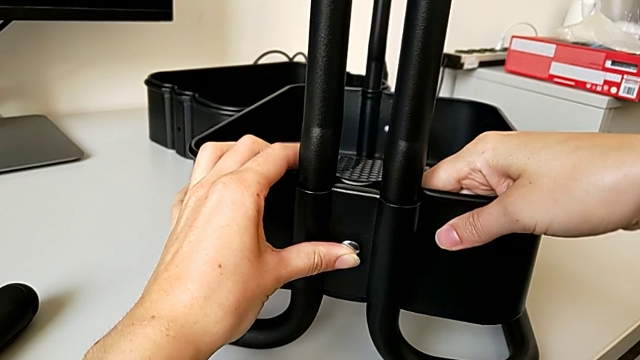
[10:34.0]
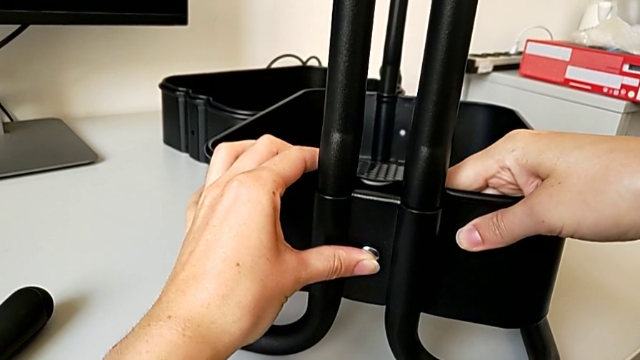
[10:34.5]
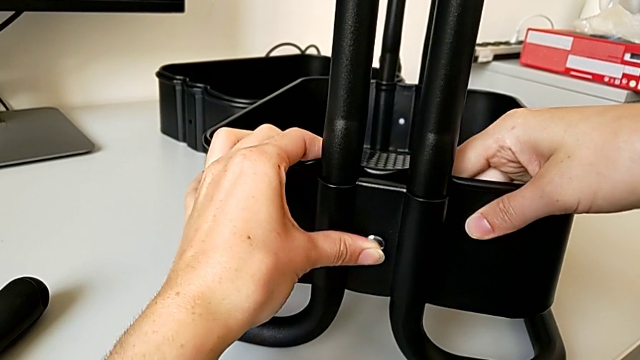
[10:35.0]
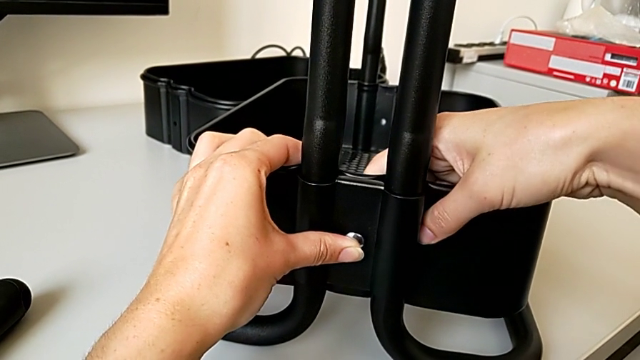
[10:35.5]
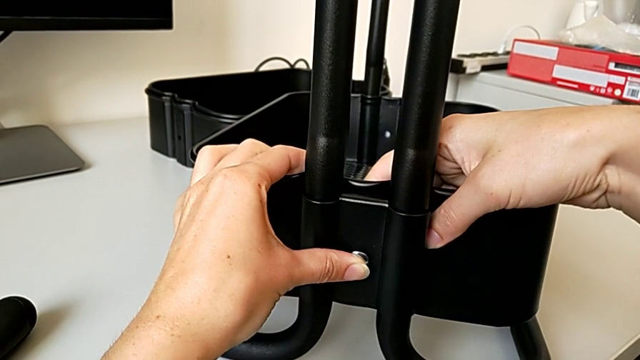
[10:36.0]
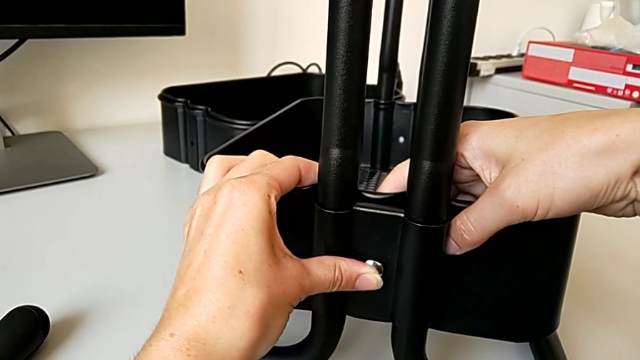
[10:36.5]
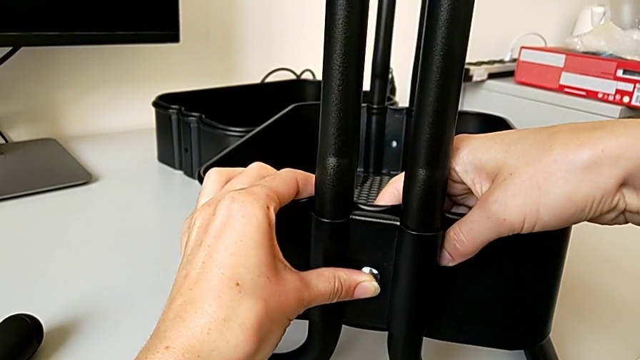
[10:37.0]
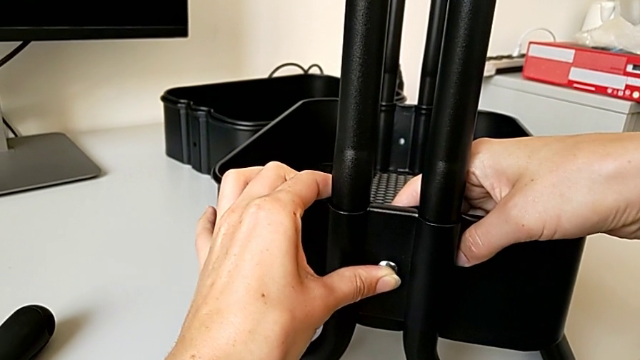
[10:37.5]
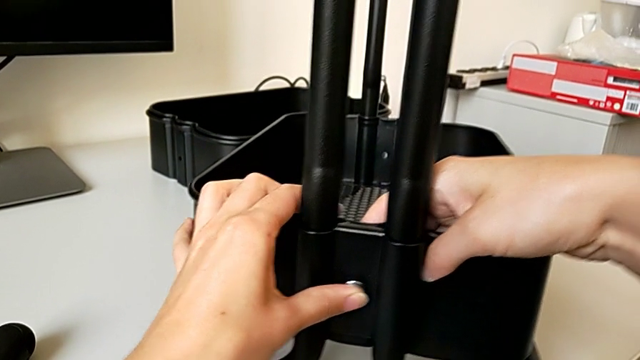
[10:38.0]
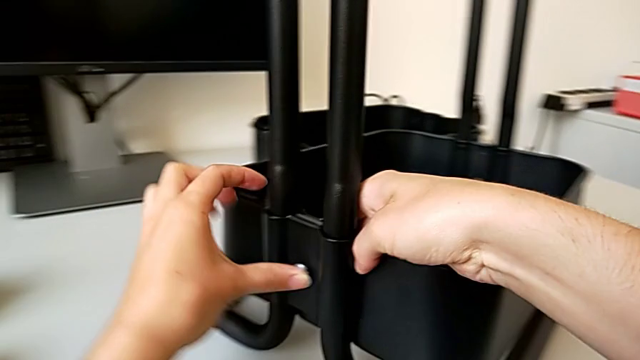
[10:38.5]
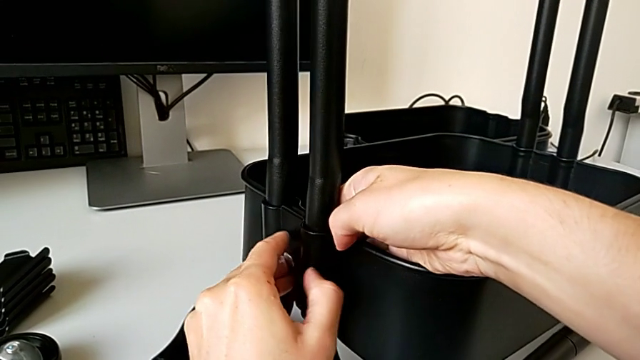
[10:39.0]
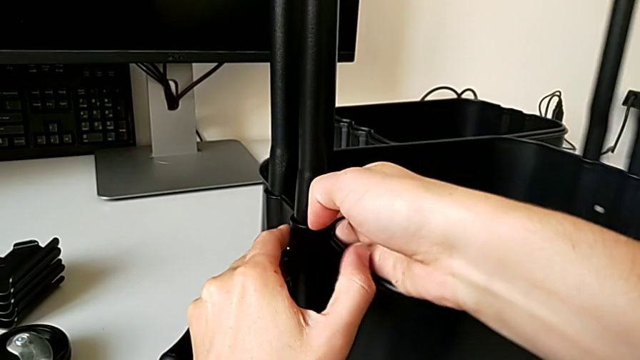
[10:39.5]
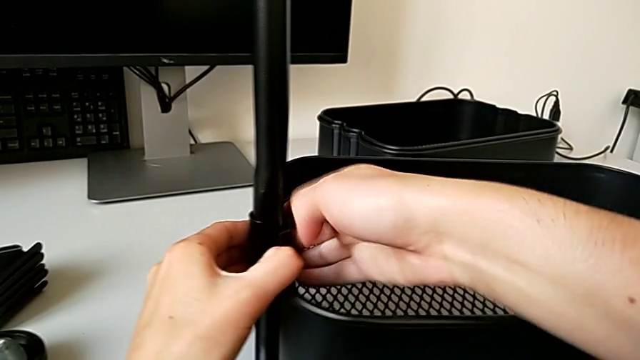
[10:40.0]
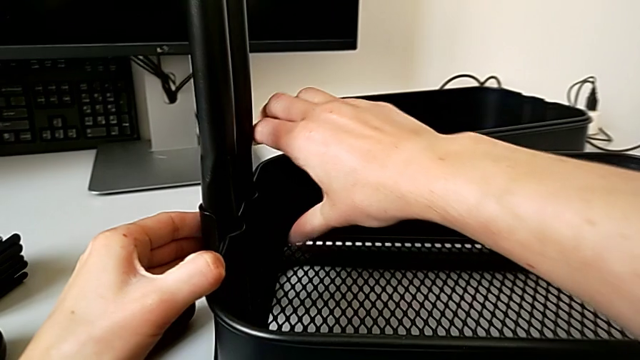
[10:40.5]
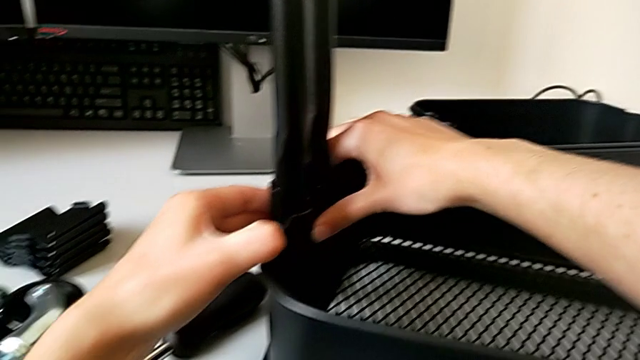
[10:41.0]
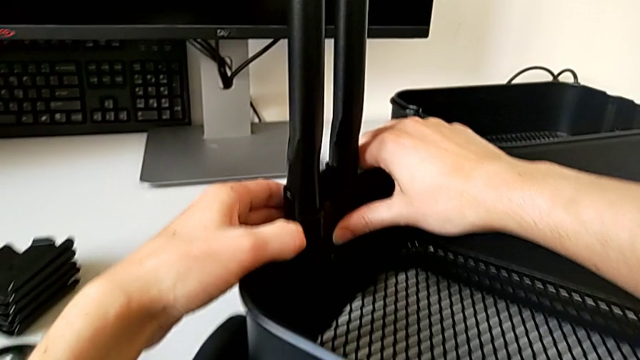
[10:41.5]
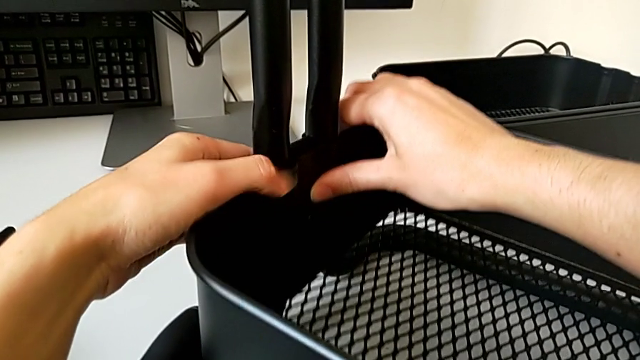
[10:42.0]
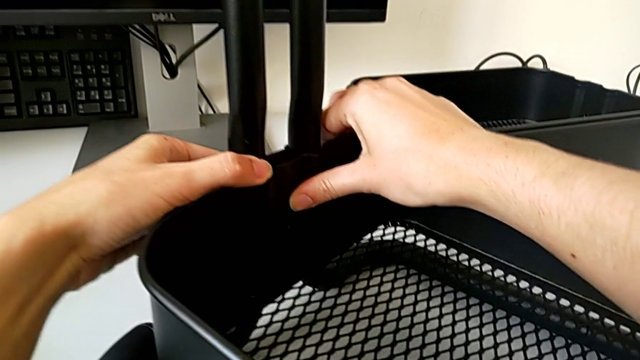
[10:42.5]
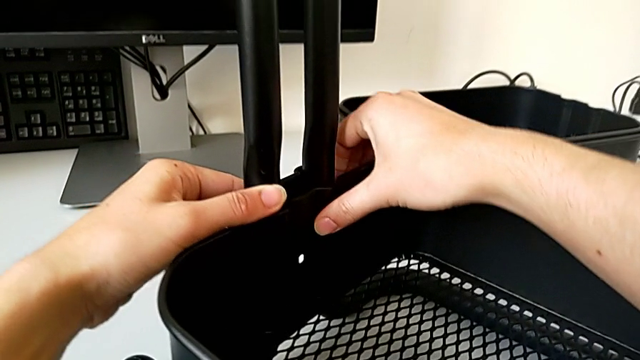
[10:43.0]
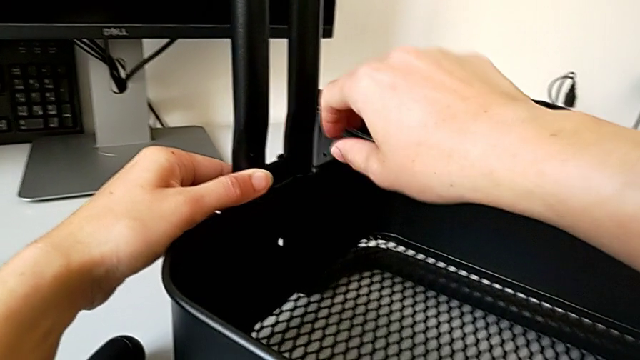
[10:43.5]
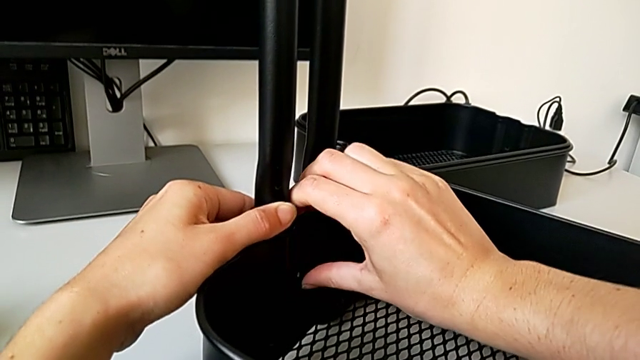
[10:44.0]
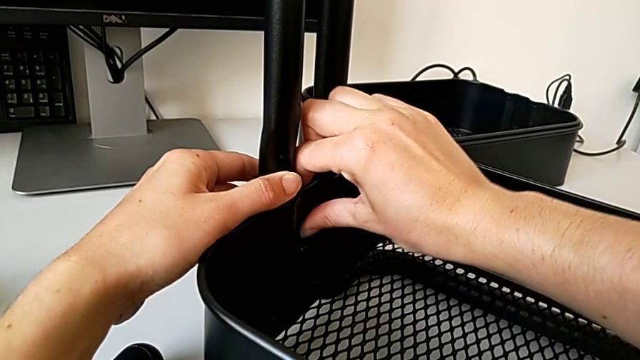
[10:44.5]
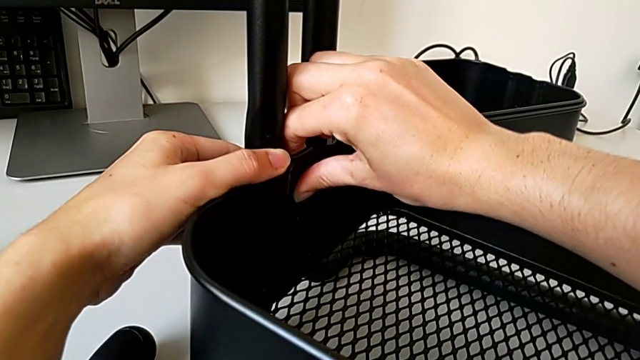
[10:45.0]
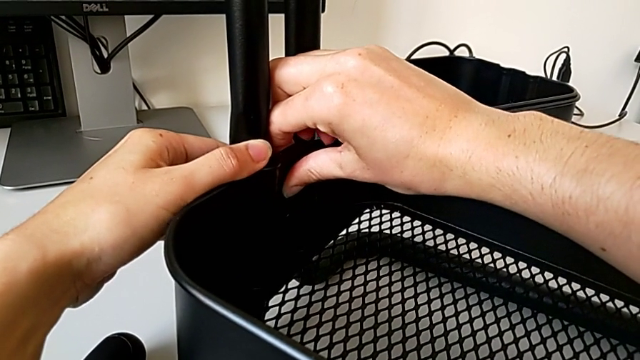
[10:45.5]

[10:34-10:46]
The camera wearer is assembling the bottom tray of the rolling cart. They grab the grid tray, rotate the utility cart and align the screw.

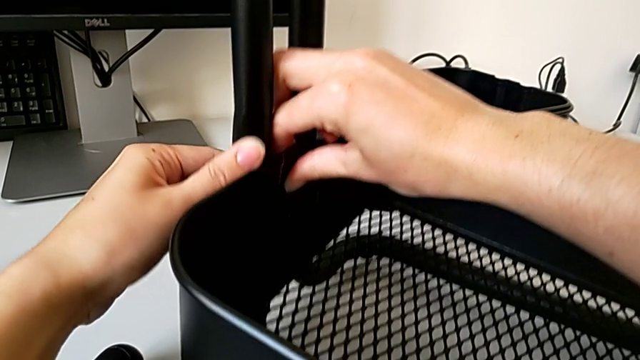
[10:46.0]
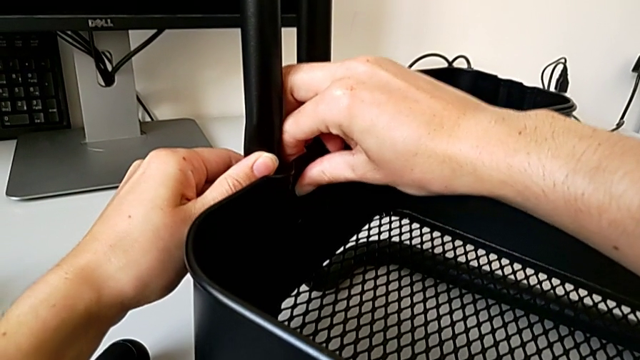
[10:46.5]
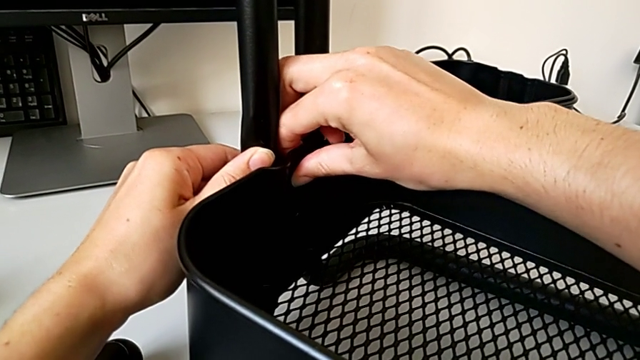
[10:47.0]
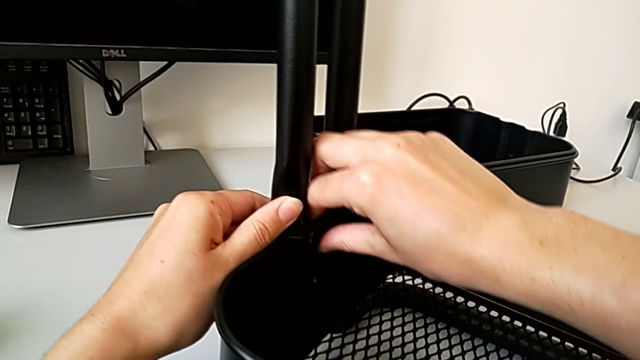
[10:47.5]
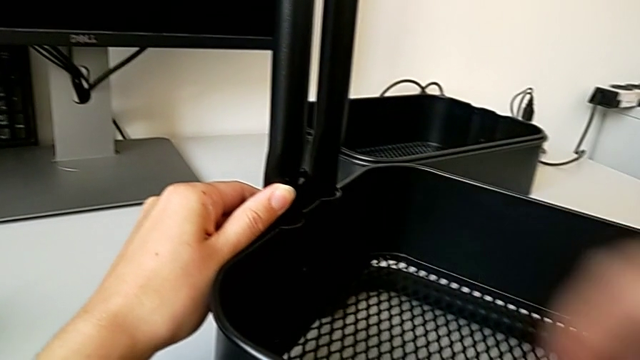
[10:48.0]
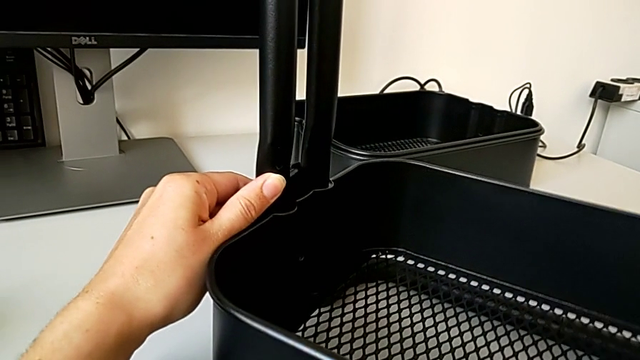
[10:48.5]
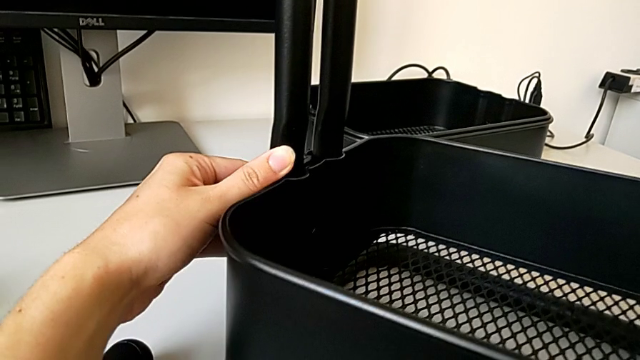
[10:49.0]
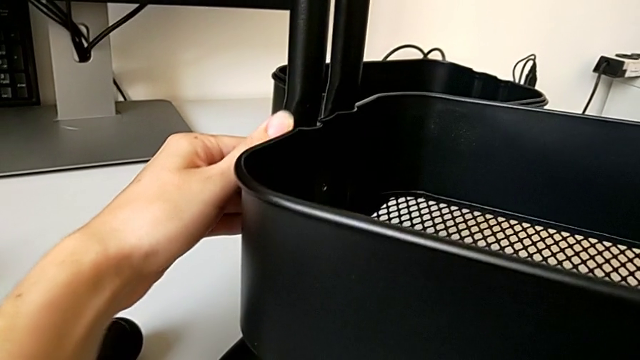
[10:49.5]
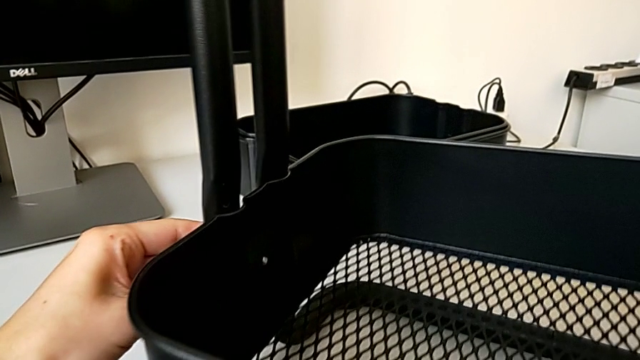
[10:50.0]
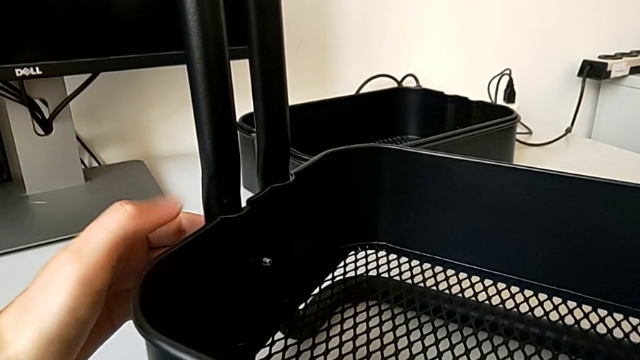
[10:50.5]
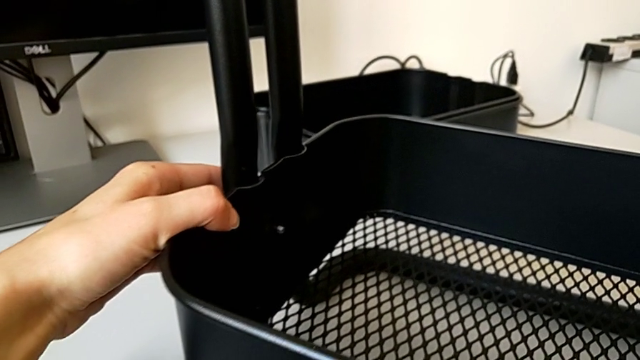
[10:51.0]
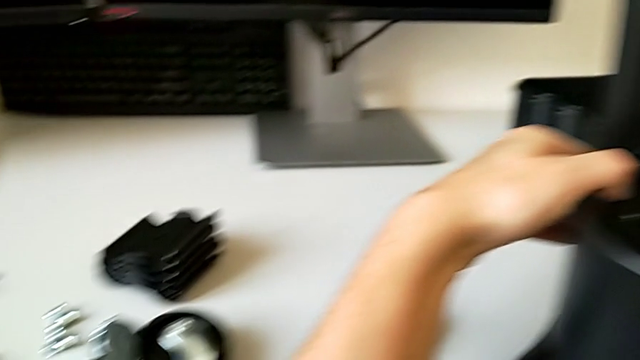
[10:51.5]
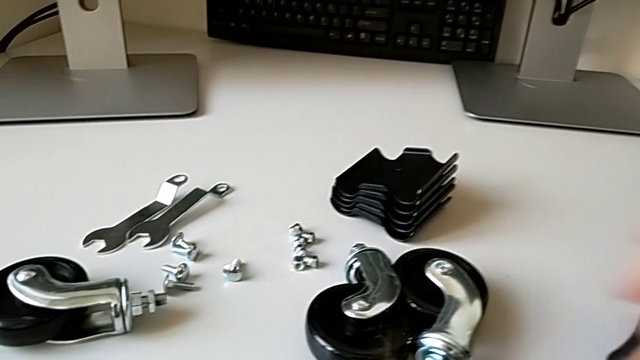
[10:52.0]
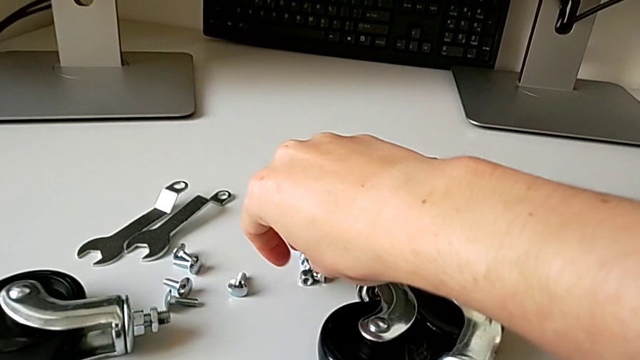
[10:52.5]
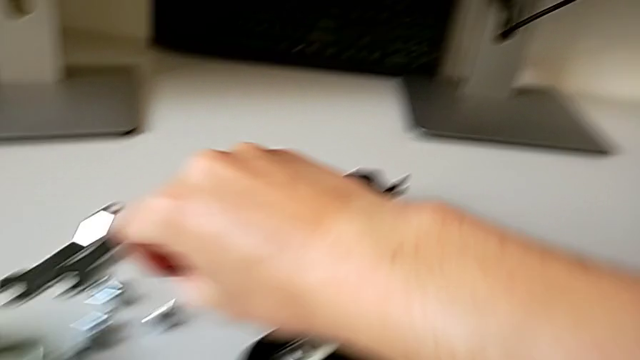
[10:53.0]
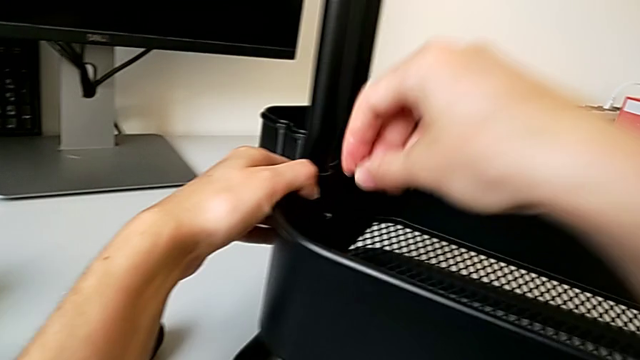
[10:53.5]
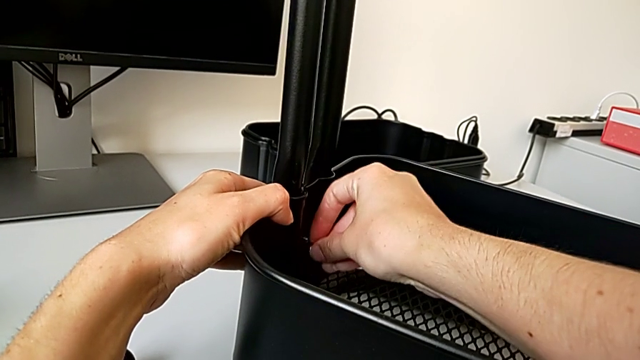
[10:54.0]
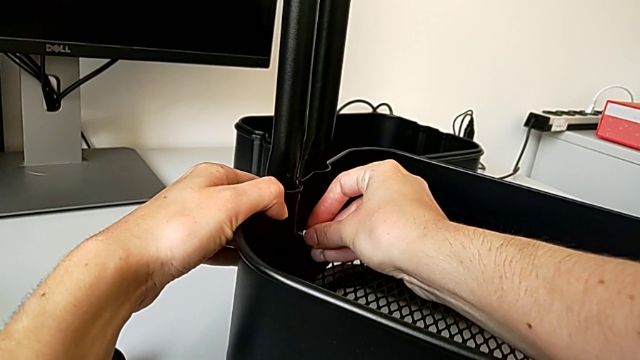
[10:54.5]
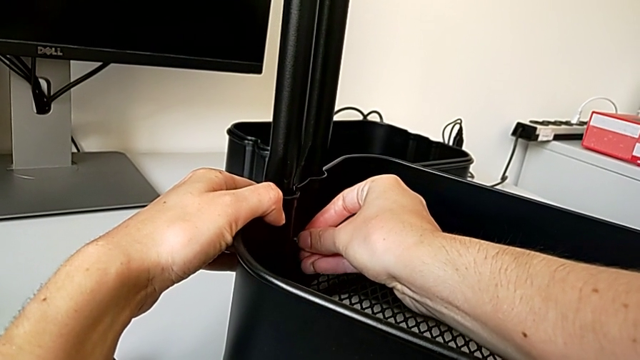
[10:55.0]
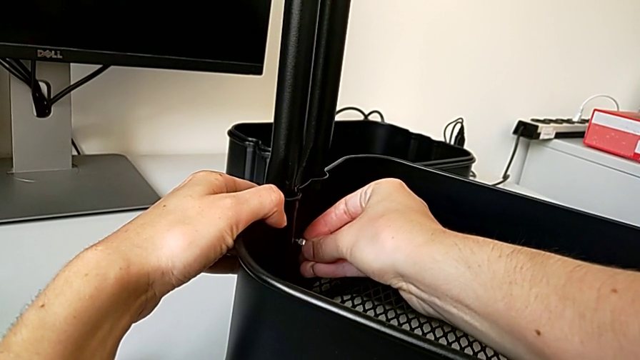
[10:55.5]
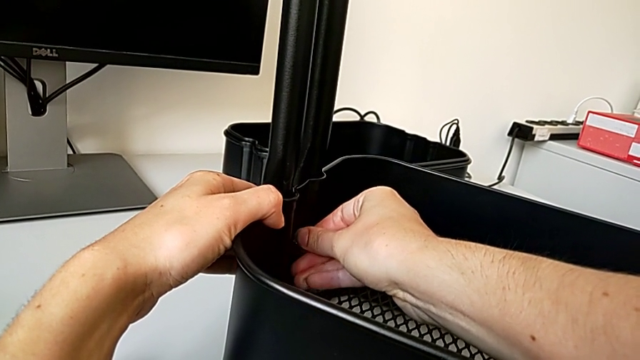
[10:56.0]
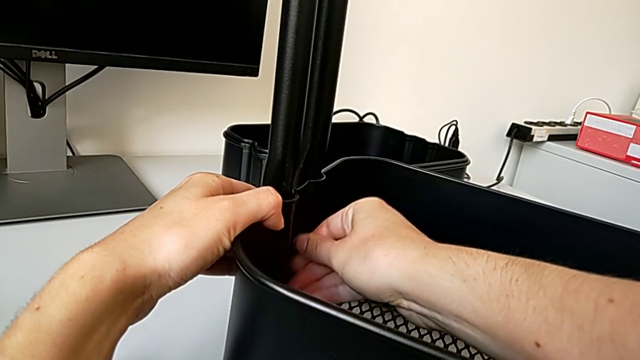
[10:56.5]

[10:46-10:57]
The camera wearer is assembling the bottom tray of the rolling cart. They align the screw, grab the first hexagon cap nut and insert it.
